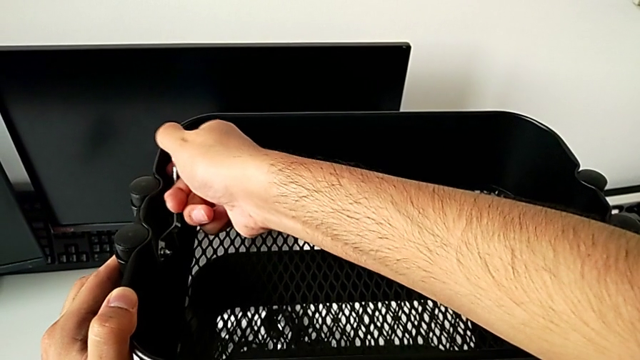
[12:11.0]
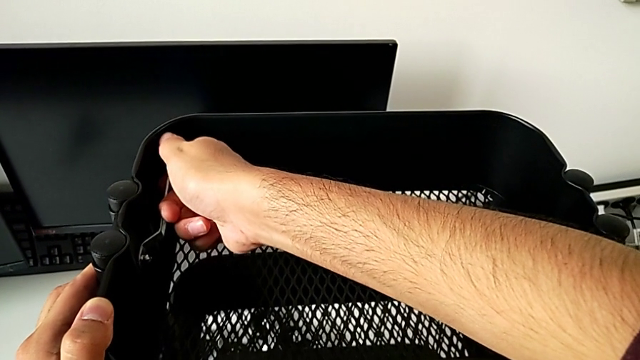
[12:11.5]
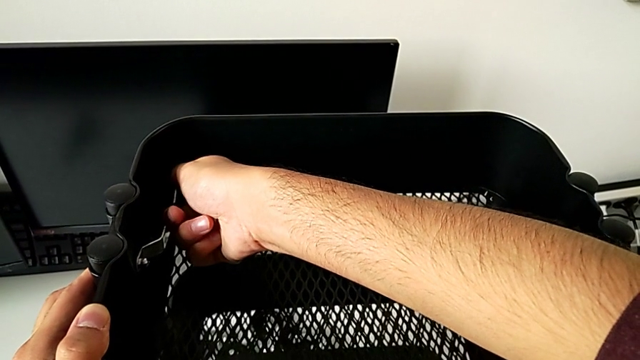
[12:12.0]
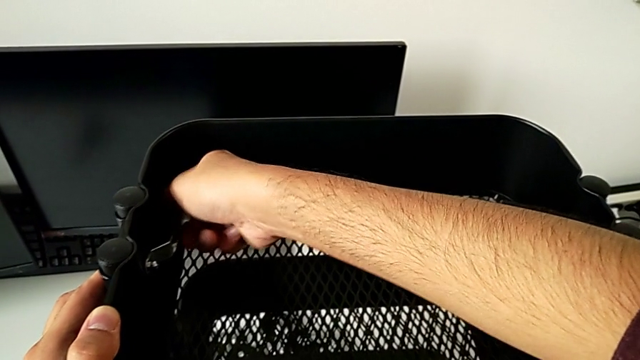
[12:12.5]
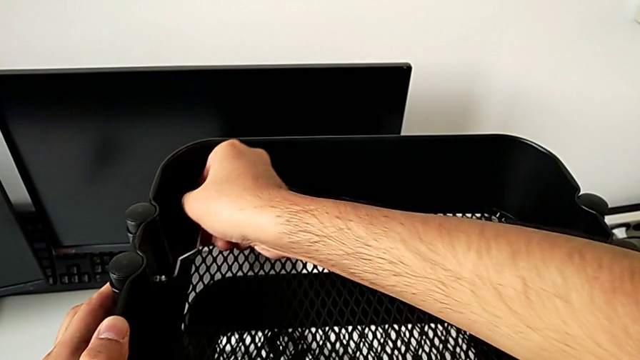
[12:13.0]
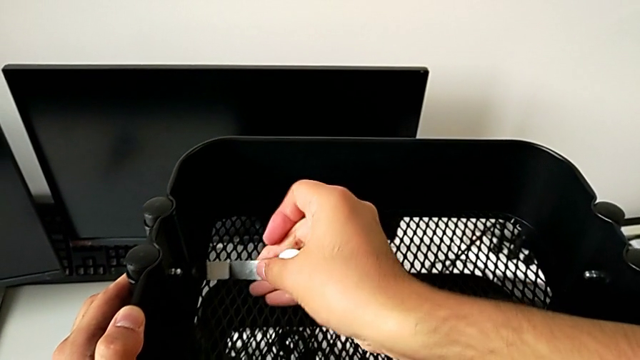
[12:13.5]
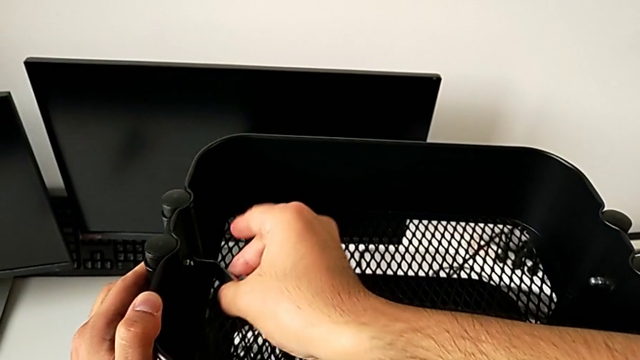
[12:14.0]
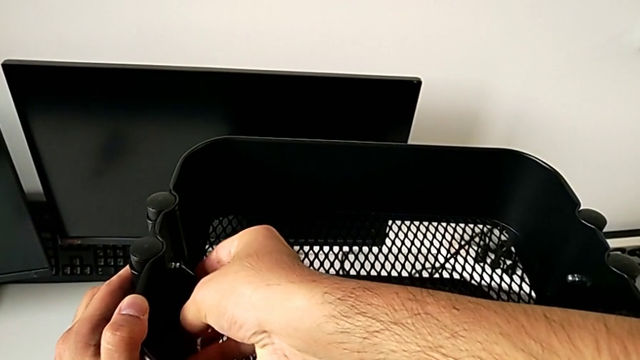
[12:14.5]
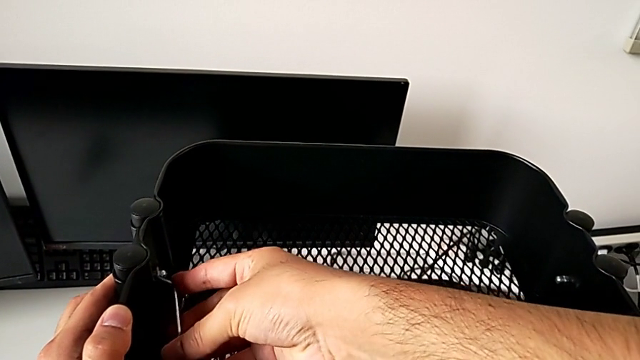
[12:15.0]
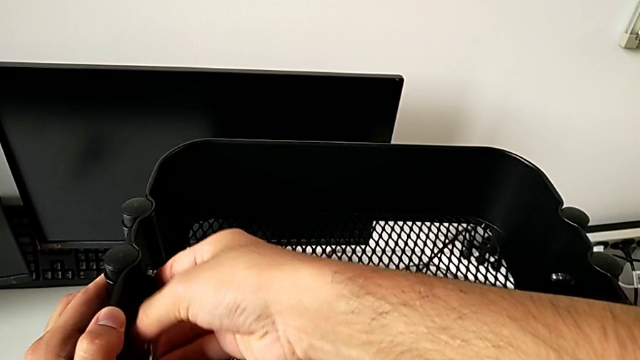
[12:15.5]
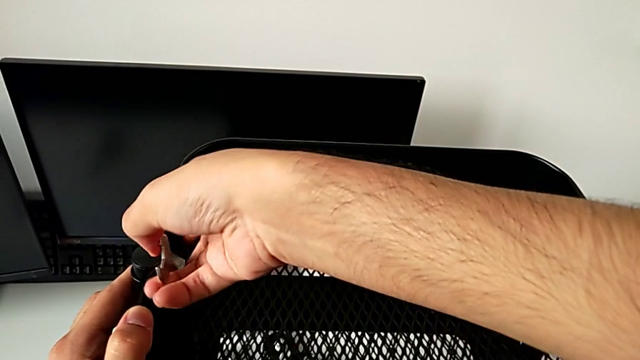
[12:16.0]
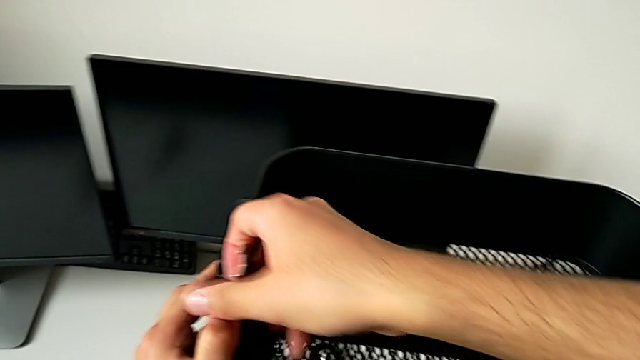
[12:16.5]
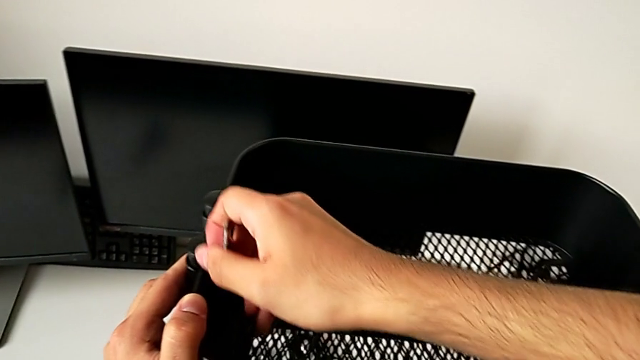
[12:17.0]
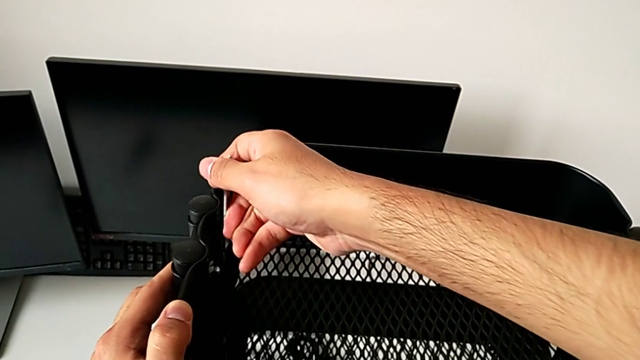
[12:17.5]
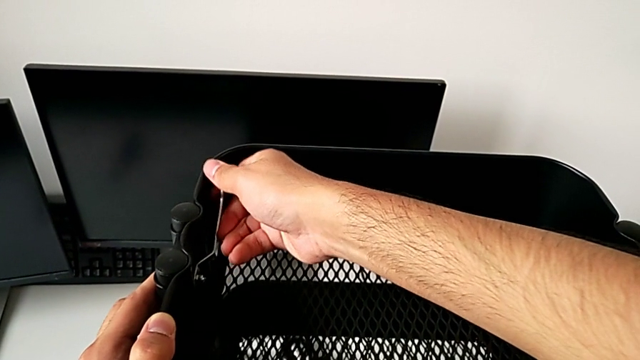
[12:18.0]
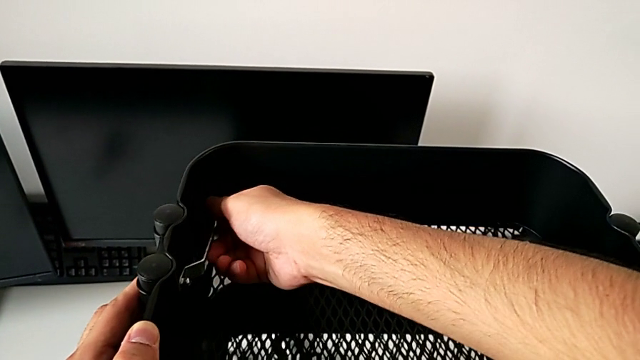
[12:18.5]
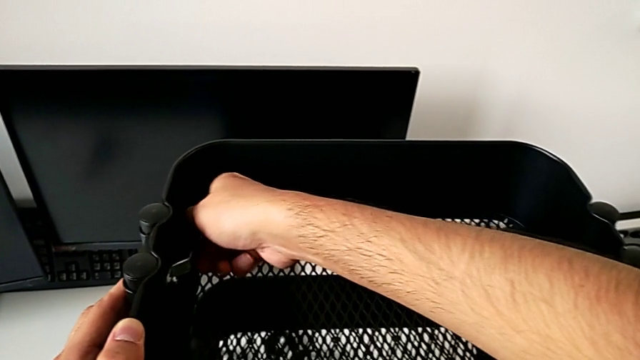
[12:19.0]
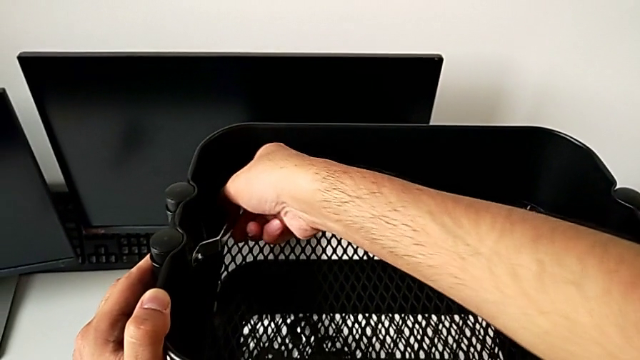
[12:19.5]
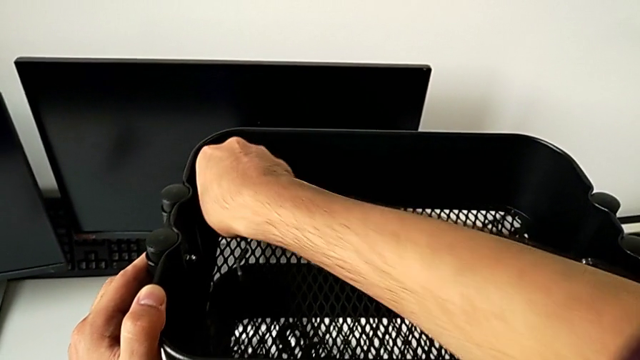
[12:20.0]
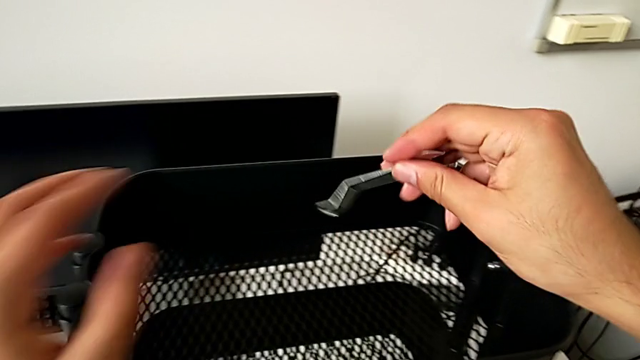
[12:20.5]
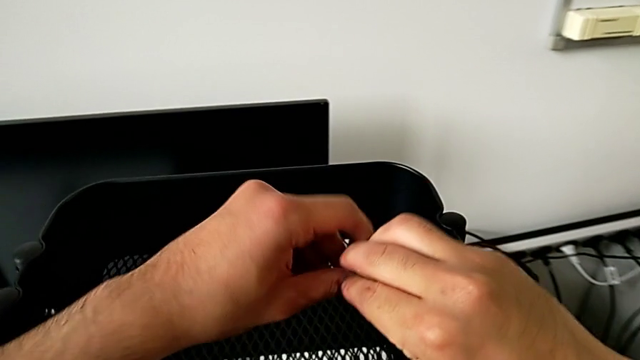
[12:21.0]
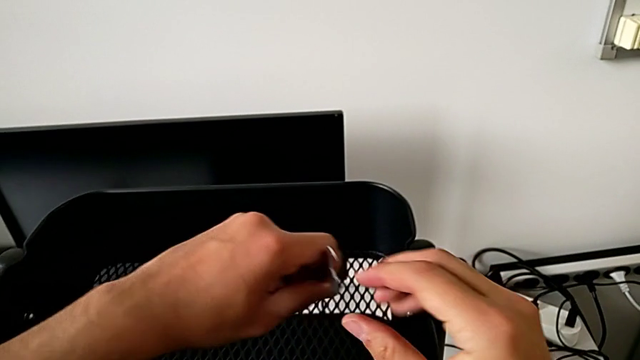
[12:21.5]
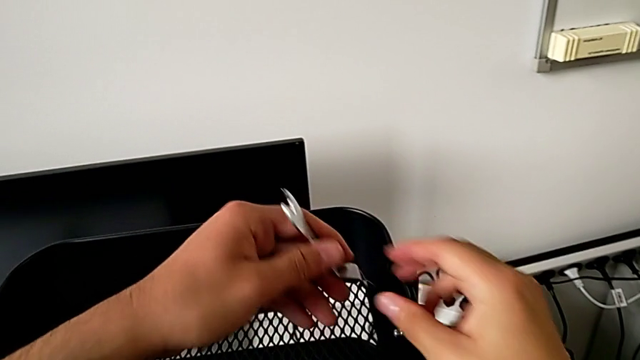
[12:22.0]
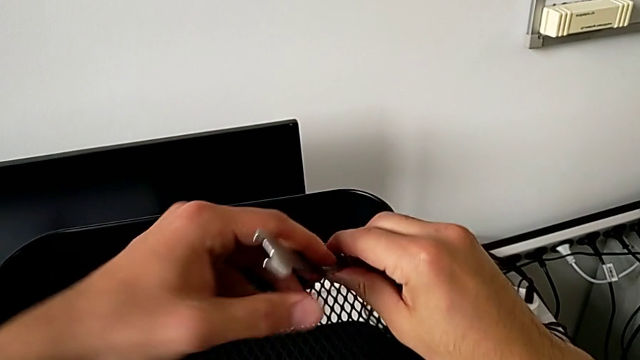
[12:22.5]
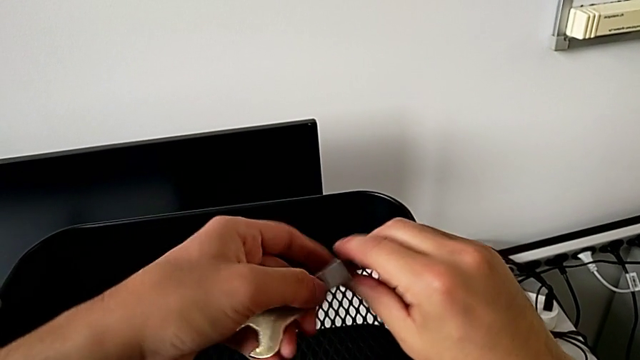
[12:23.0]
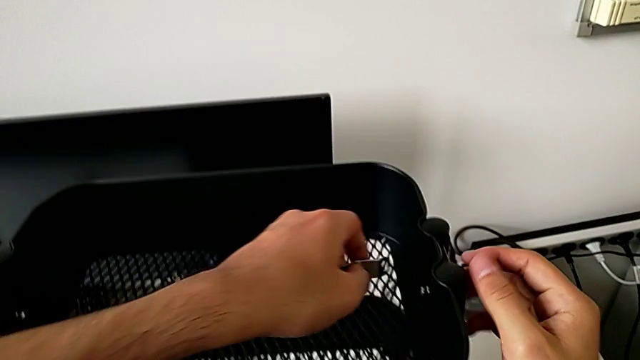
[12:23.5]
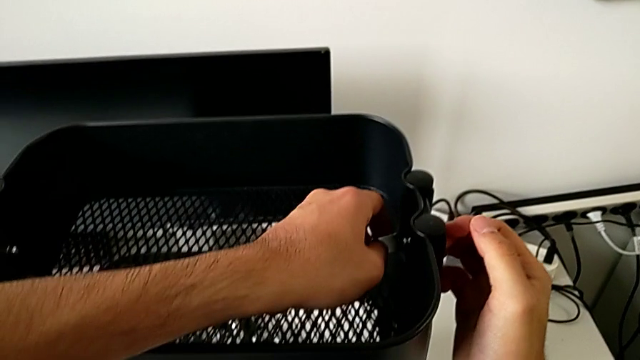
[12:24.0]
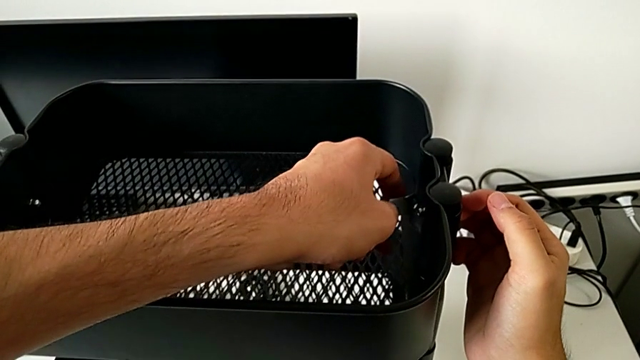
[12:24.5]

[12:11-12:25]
The camera wearer is tightening the brackets. They keep screwing the hexagon cap nut, screw it and insert the spanner wrench.

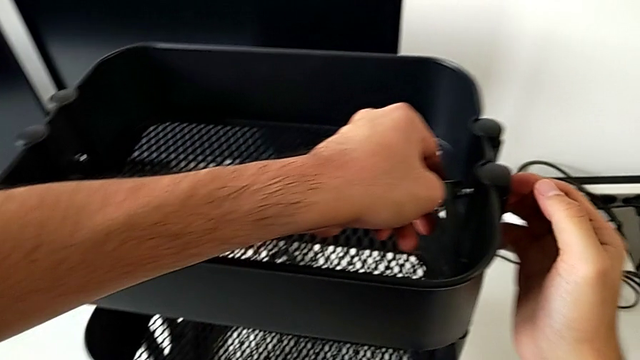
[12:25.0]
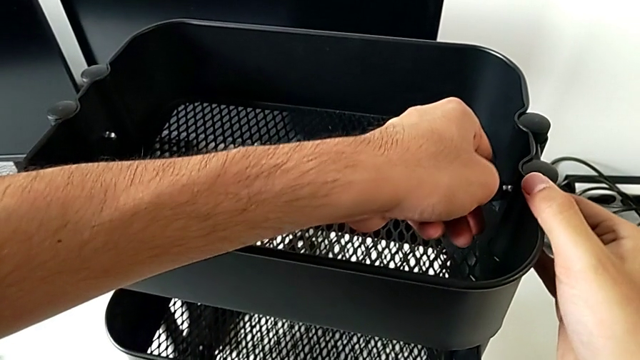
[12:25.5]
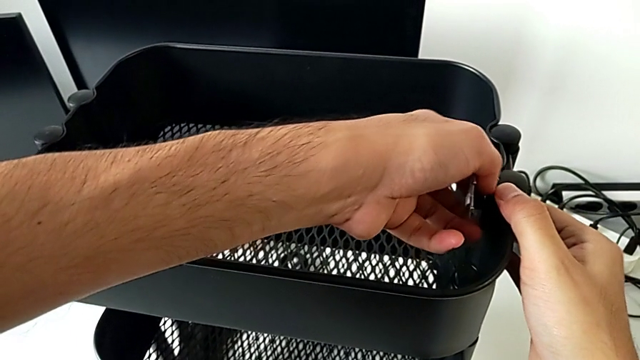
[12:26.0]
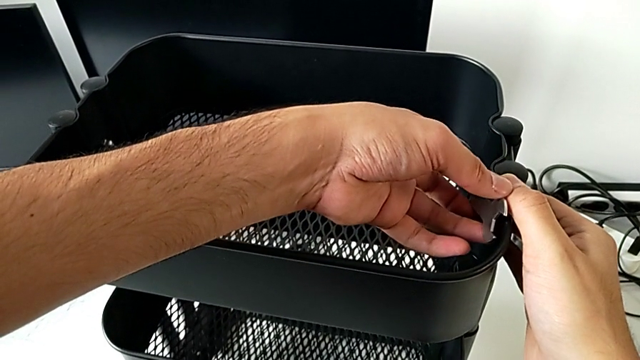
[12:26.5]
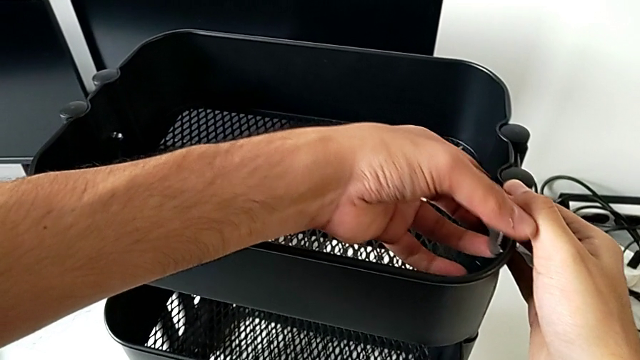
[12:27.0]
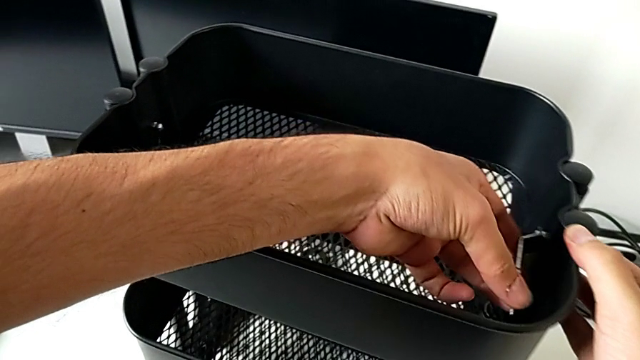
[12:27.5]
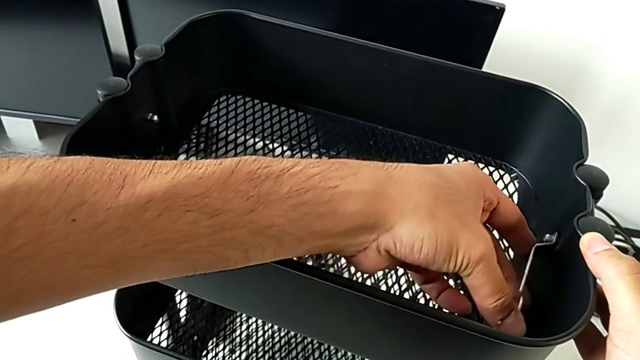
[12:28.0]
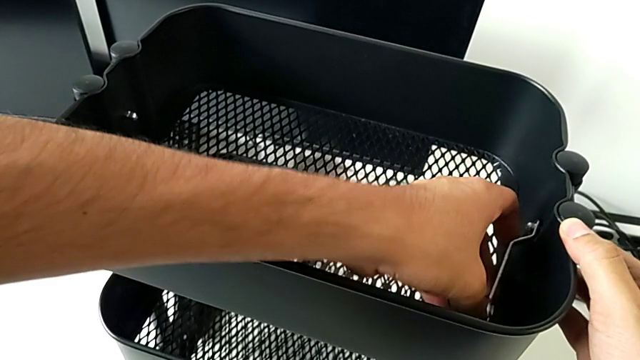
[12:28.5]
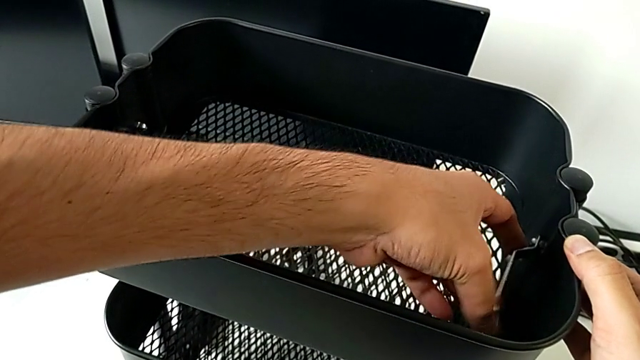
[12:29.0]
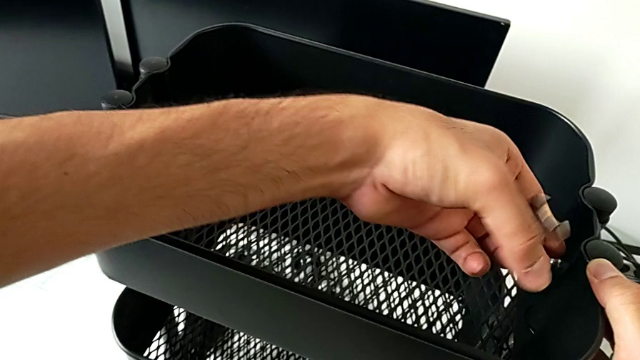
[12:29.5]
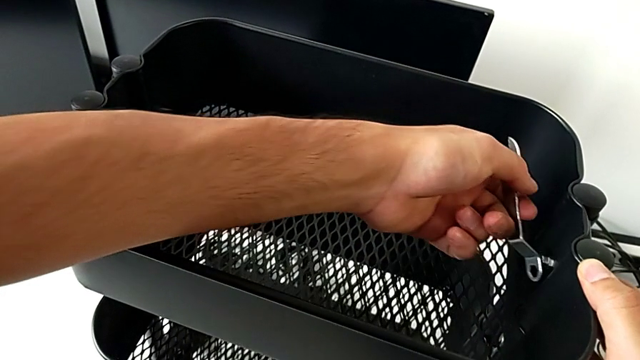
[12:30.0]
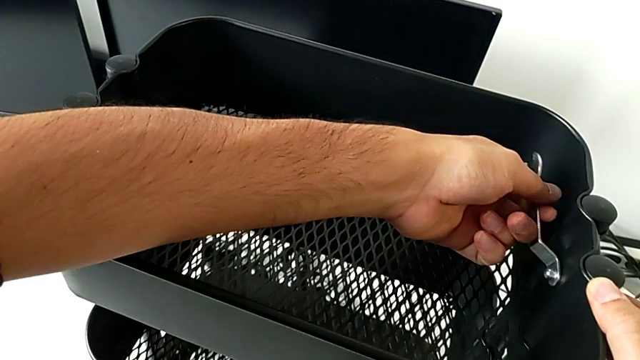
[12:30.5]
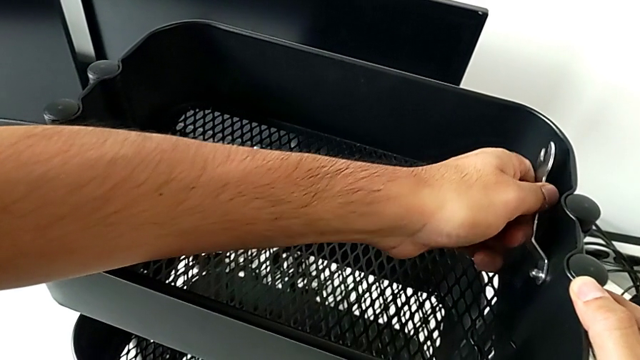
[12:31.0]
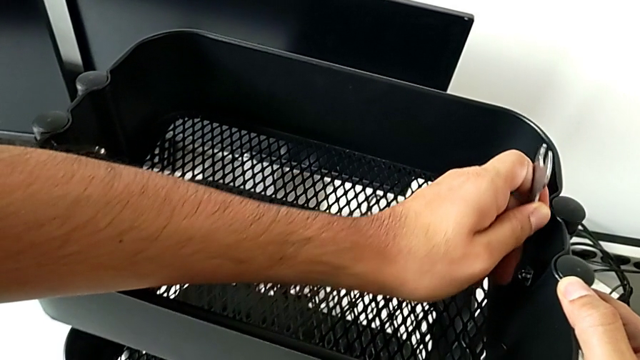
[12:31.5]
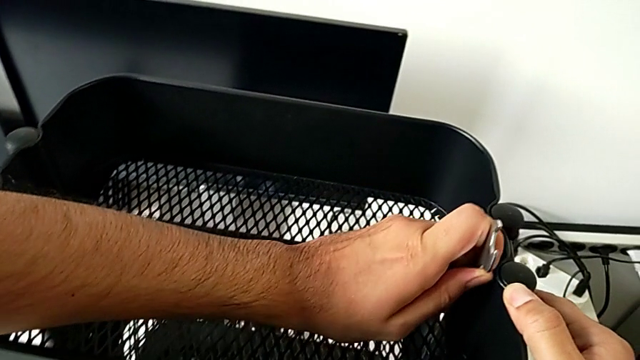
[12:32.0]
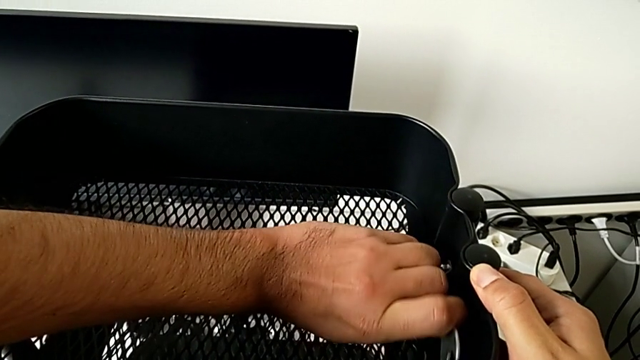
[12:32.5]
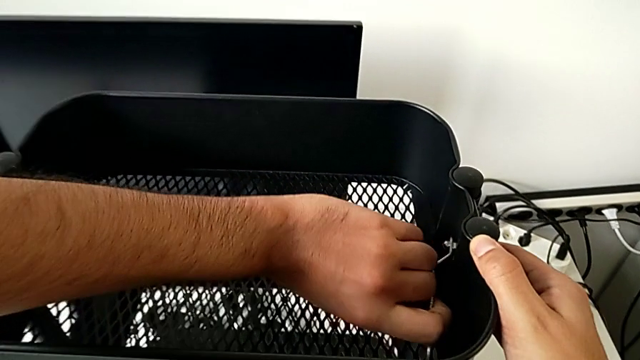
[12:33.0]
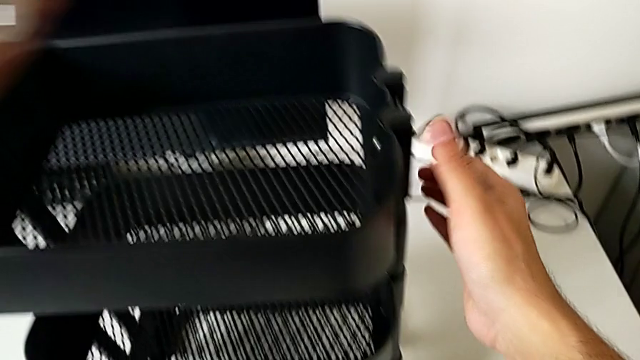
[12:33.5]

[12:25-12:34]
The camera wearer is tightening the brackets. They screw the hexagon cap nut.
